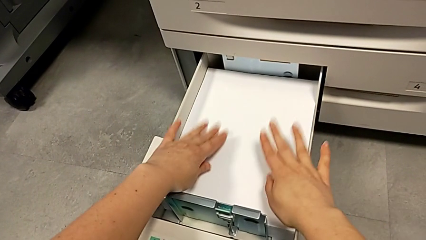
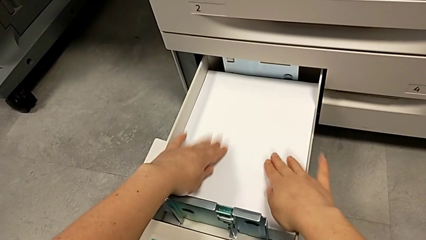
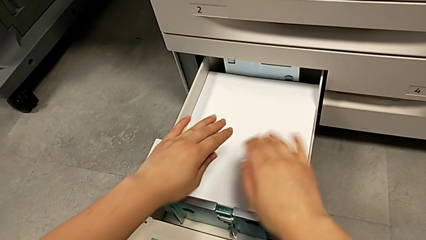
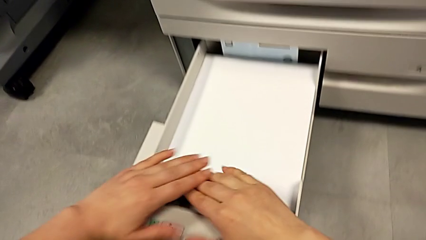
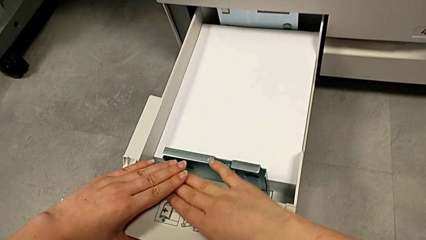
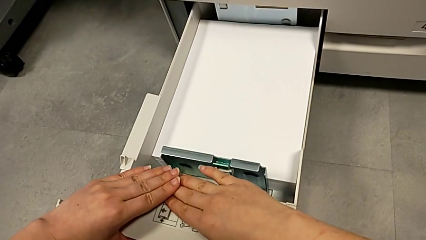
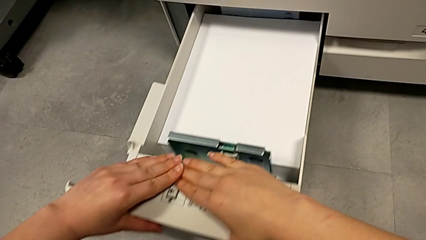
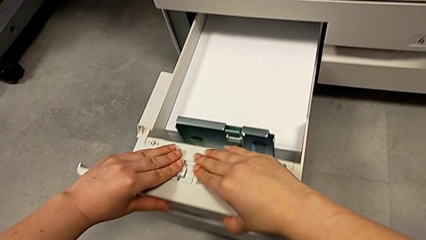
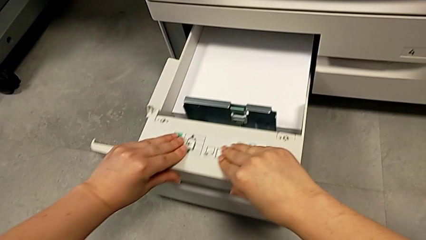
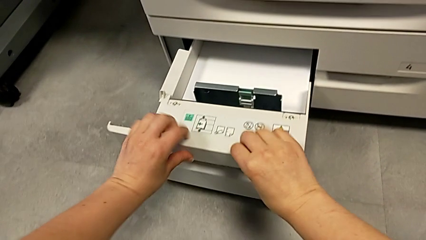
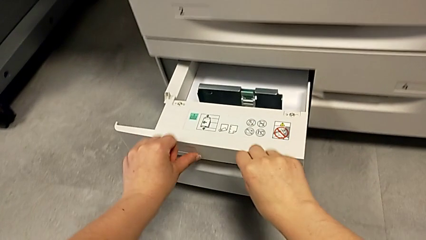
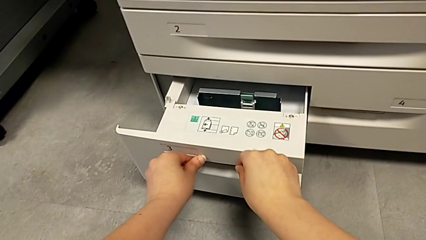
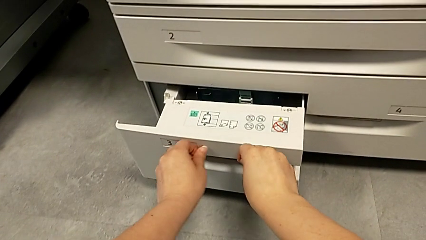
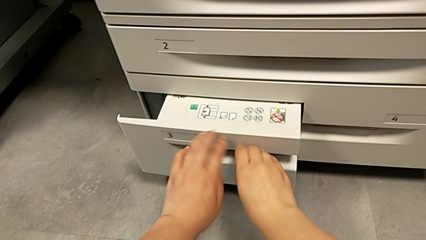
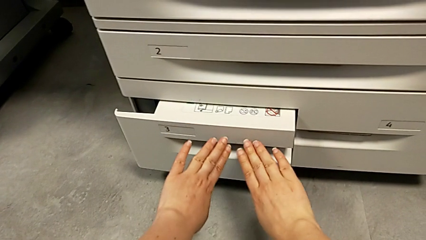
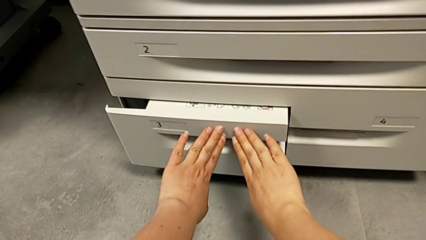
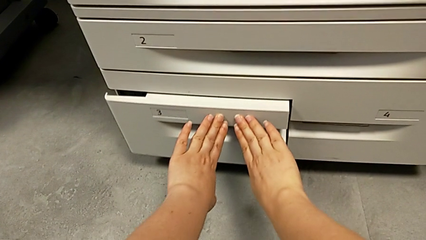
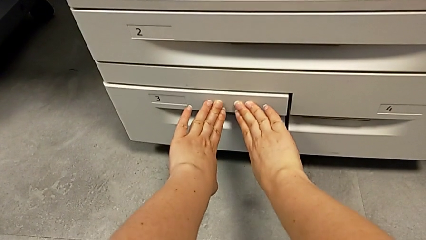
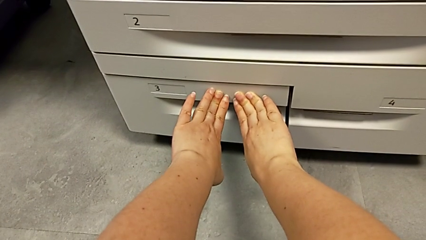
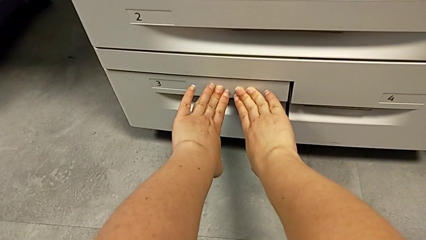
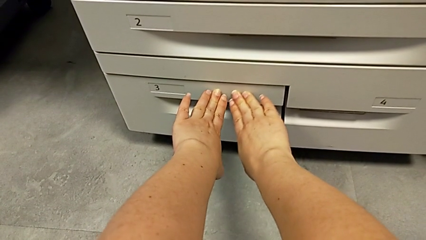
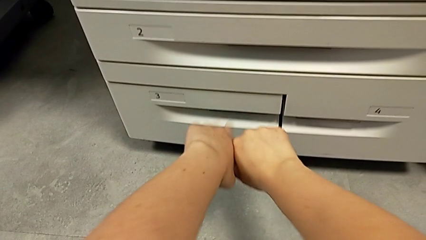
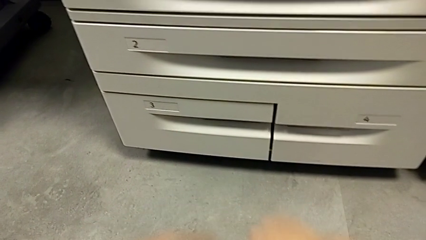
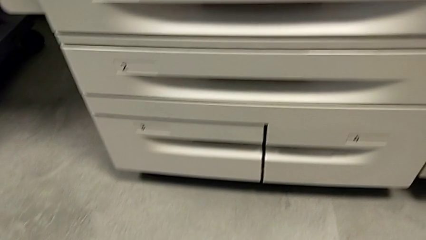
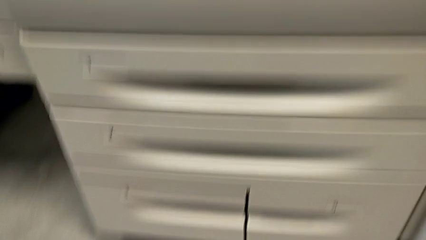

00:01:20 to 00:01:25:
The camera wearer is inserting the paper into the printer. They close the paper tray.
